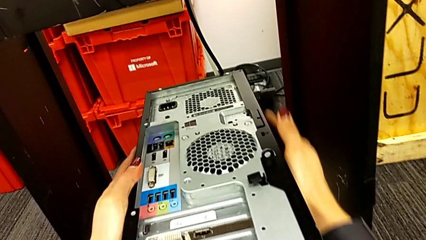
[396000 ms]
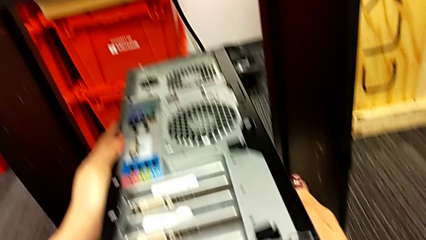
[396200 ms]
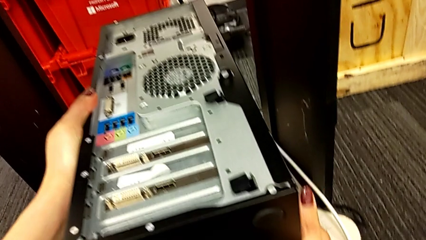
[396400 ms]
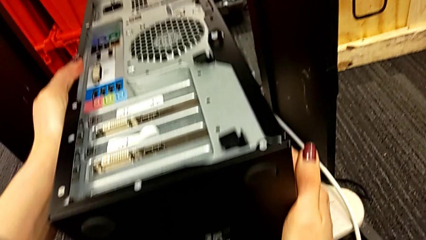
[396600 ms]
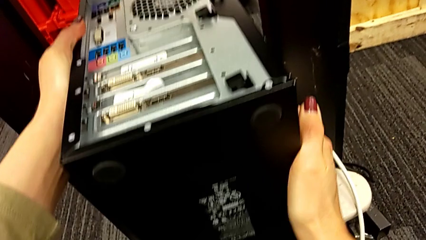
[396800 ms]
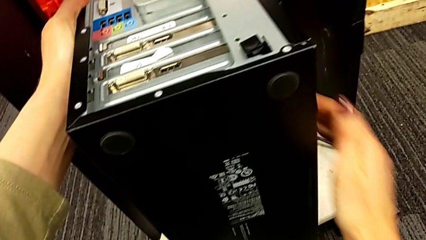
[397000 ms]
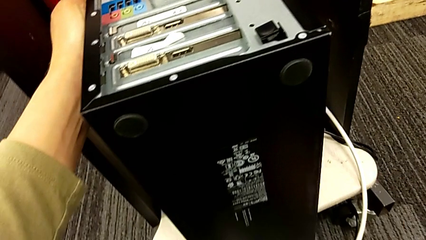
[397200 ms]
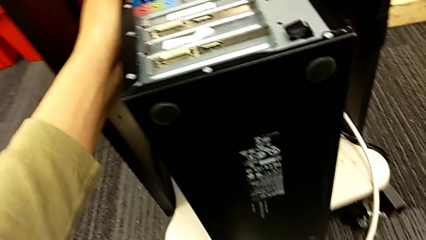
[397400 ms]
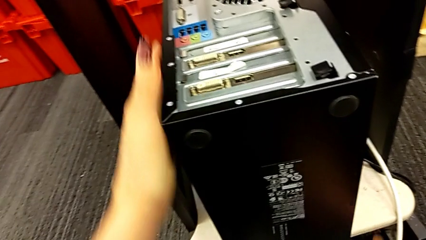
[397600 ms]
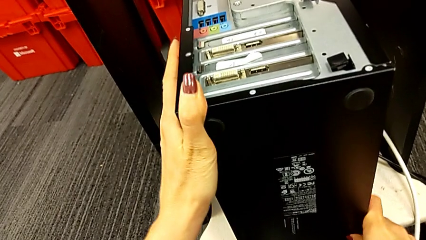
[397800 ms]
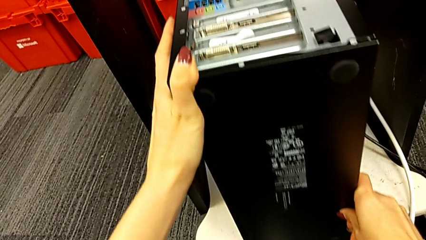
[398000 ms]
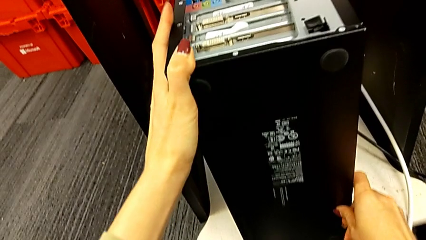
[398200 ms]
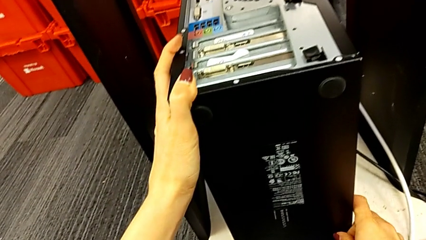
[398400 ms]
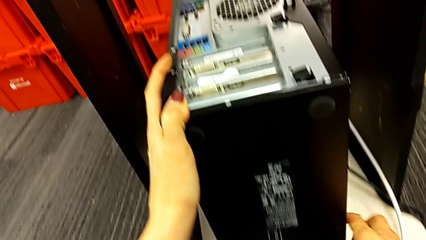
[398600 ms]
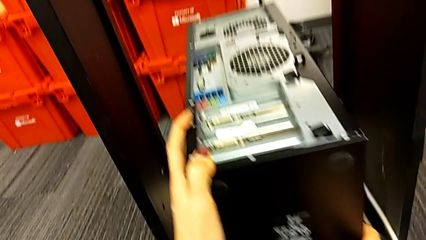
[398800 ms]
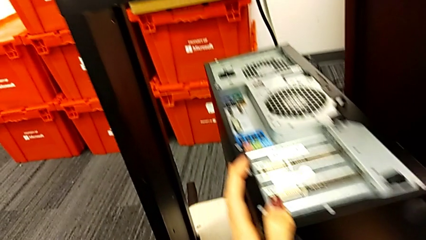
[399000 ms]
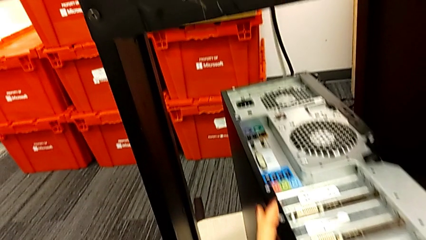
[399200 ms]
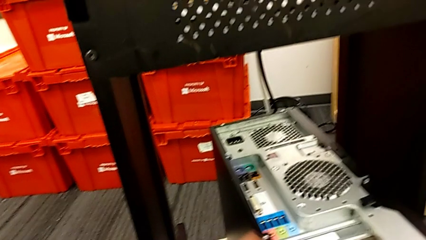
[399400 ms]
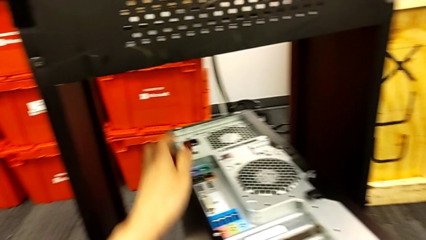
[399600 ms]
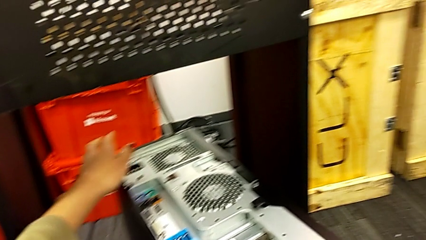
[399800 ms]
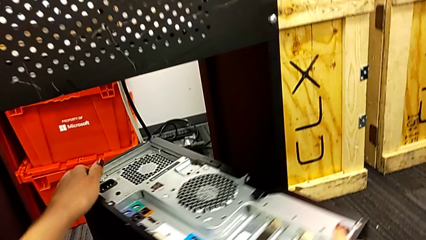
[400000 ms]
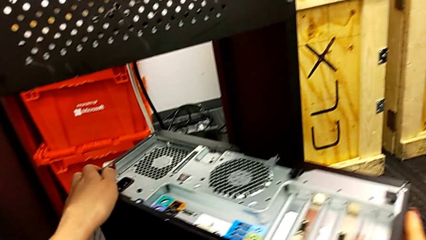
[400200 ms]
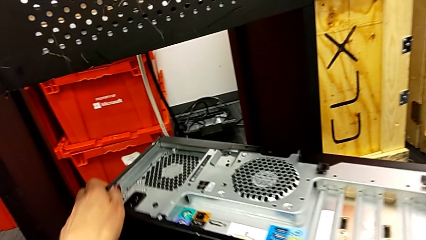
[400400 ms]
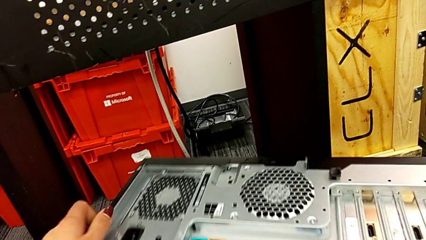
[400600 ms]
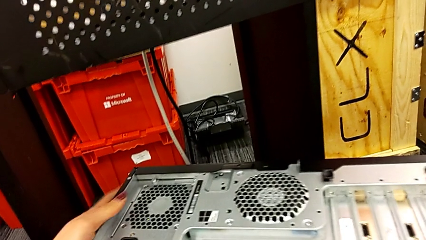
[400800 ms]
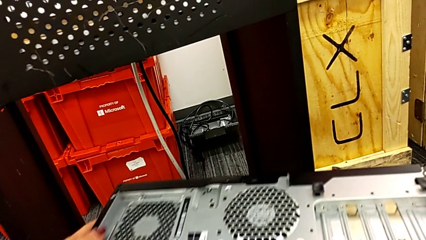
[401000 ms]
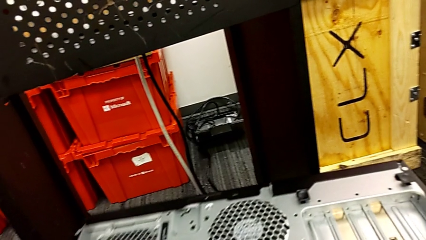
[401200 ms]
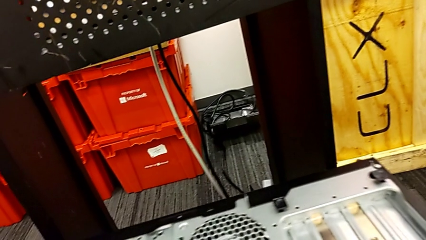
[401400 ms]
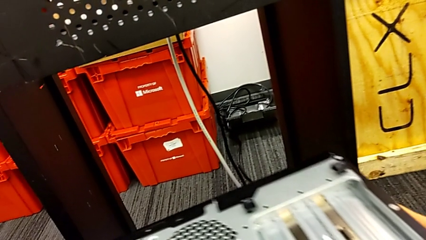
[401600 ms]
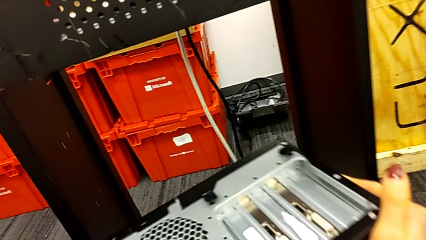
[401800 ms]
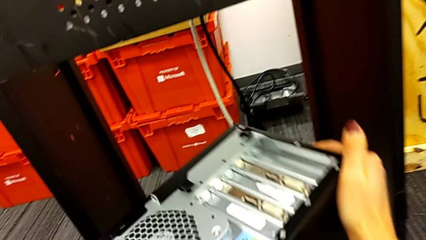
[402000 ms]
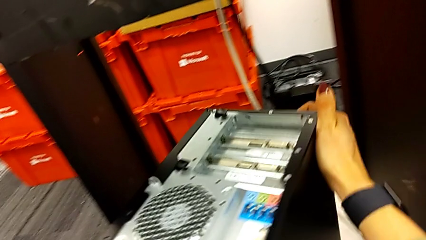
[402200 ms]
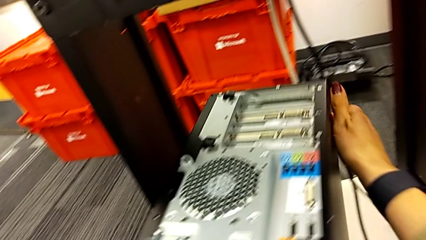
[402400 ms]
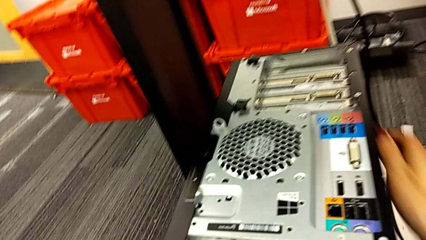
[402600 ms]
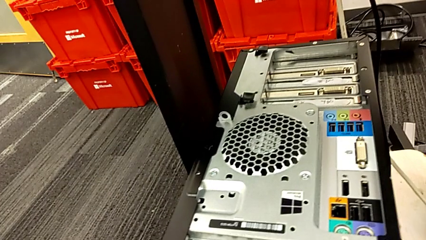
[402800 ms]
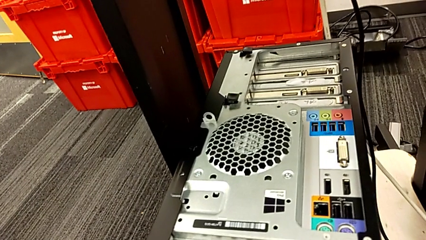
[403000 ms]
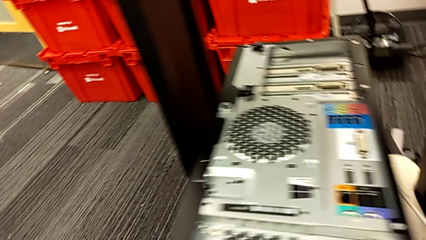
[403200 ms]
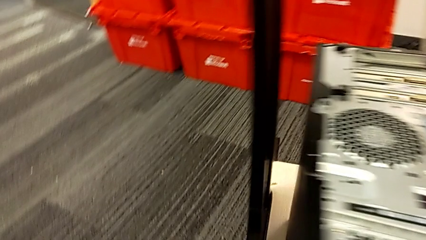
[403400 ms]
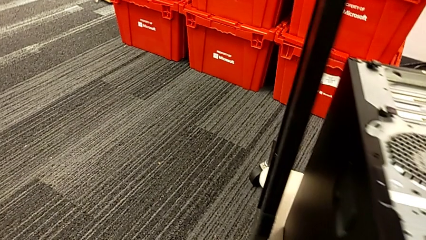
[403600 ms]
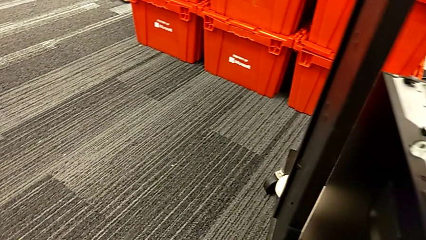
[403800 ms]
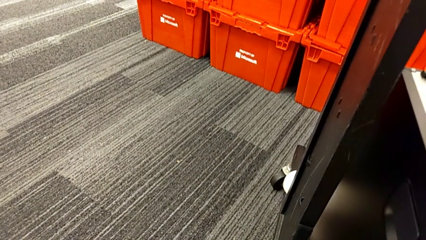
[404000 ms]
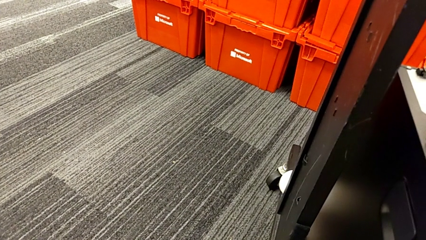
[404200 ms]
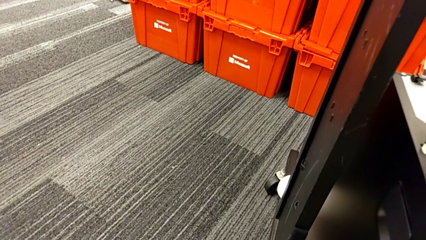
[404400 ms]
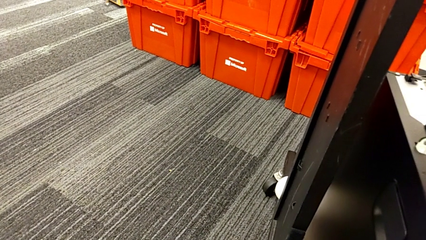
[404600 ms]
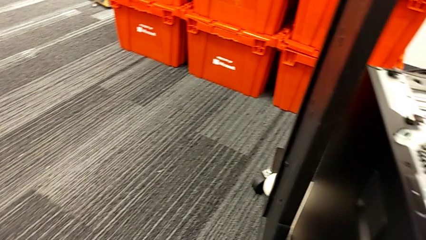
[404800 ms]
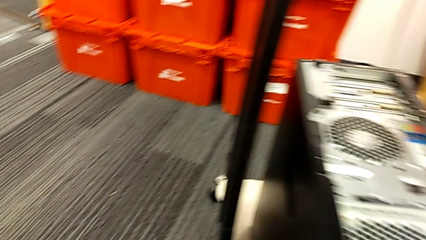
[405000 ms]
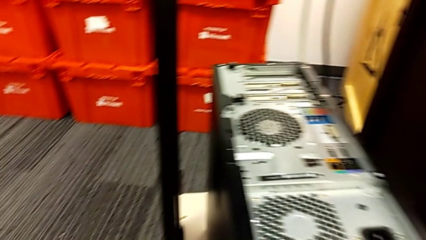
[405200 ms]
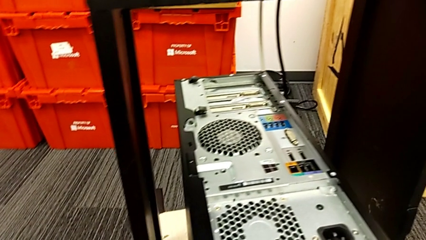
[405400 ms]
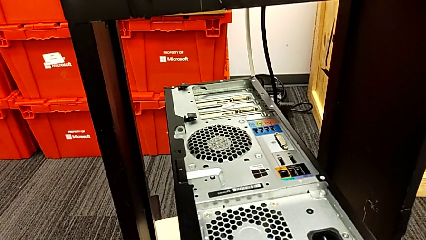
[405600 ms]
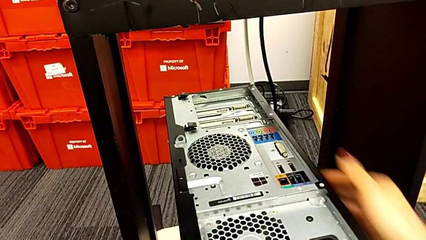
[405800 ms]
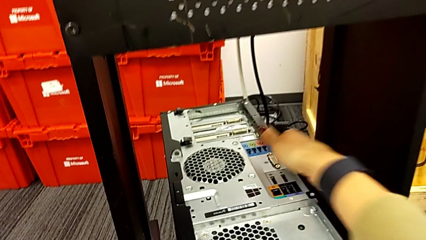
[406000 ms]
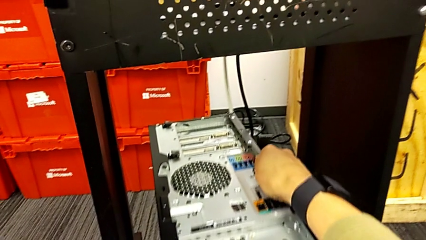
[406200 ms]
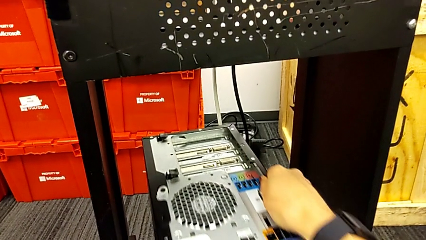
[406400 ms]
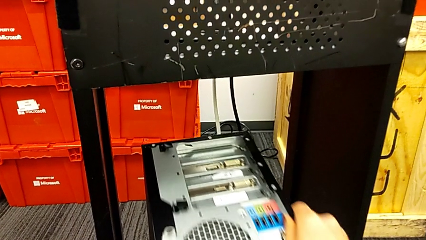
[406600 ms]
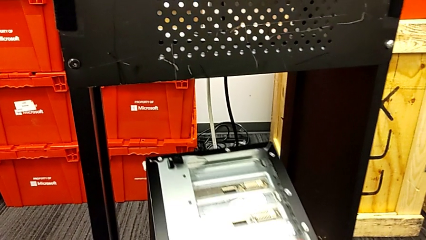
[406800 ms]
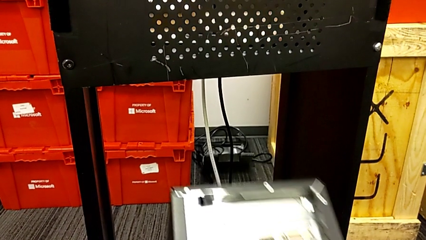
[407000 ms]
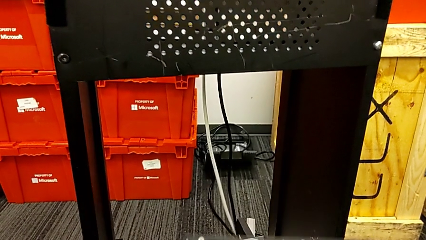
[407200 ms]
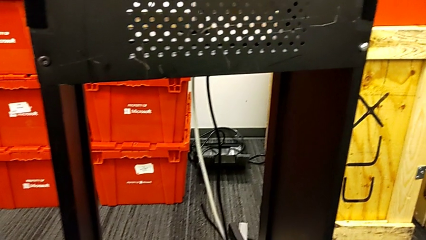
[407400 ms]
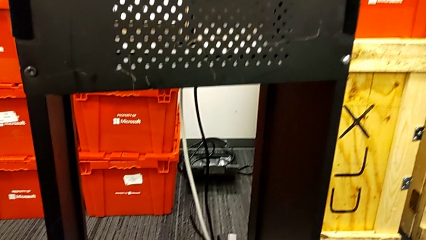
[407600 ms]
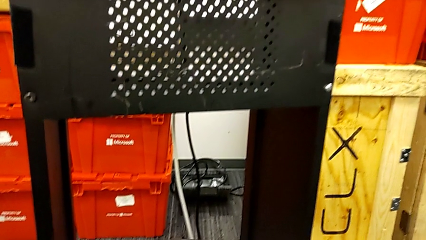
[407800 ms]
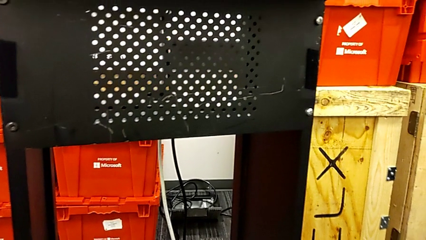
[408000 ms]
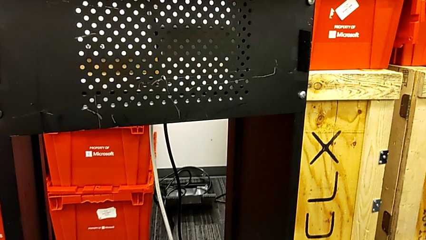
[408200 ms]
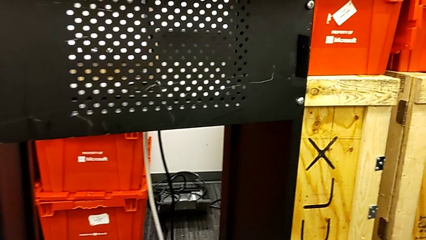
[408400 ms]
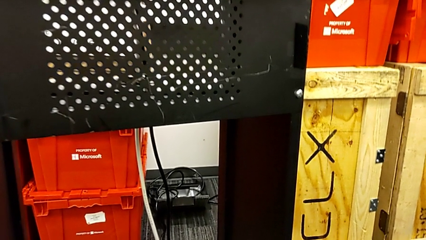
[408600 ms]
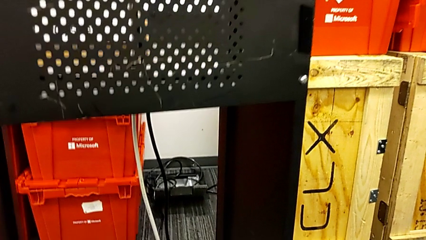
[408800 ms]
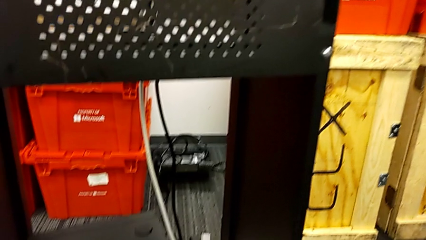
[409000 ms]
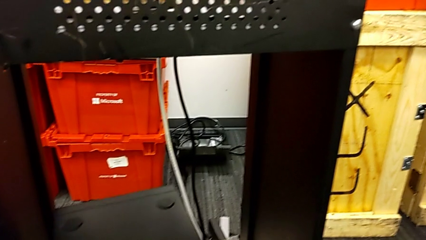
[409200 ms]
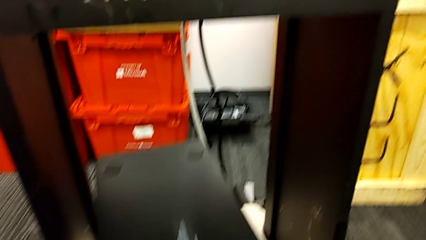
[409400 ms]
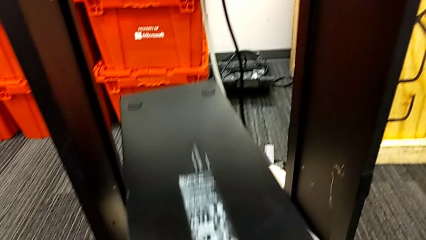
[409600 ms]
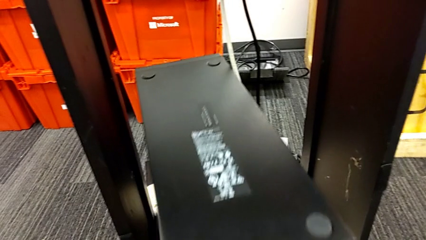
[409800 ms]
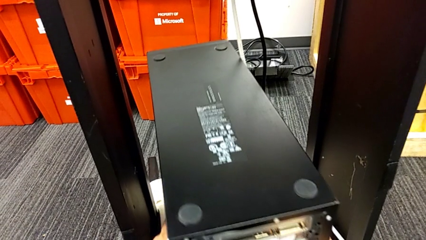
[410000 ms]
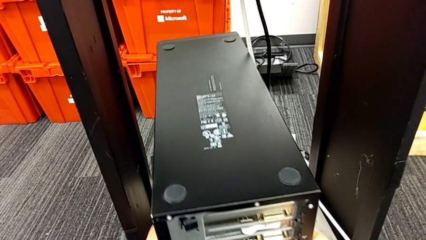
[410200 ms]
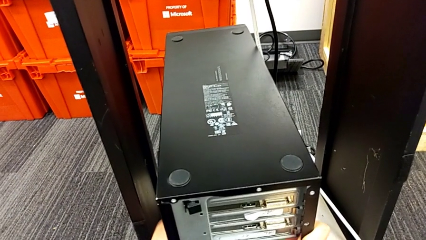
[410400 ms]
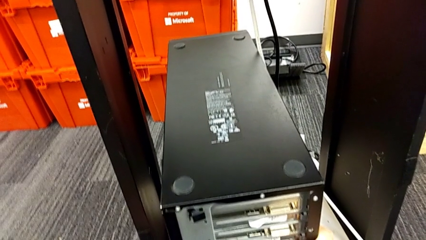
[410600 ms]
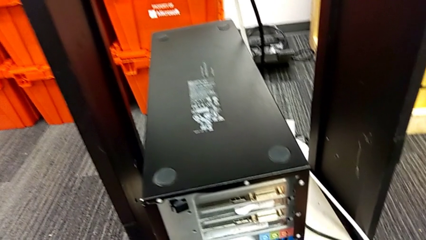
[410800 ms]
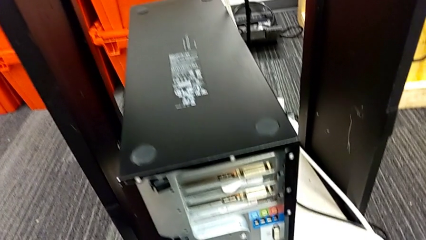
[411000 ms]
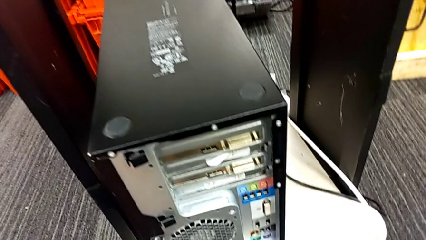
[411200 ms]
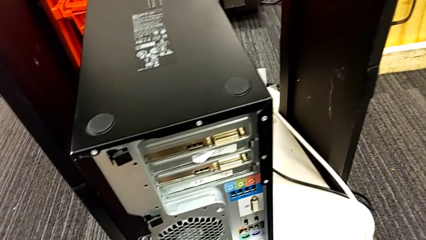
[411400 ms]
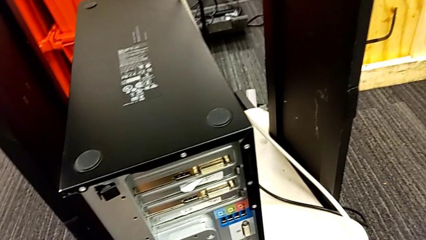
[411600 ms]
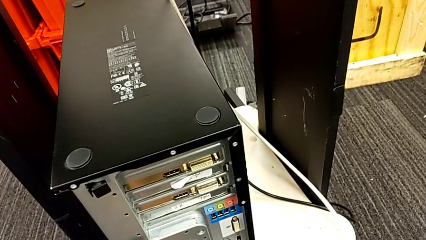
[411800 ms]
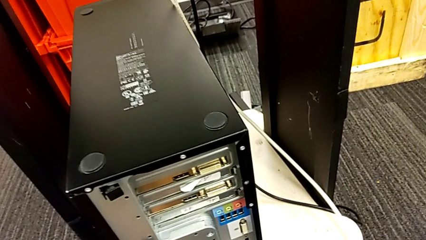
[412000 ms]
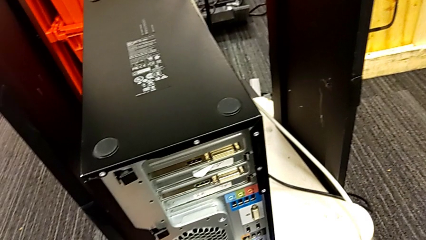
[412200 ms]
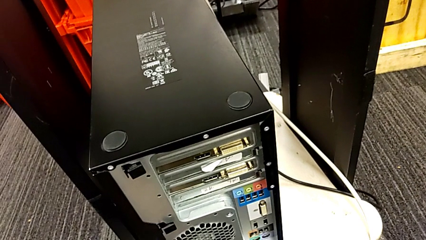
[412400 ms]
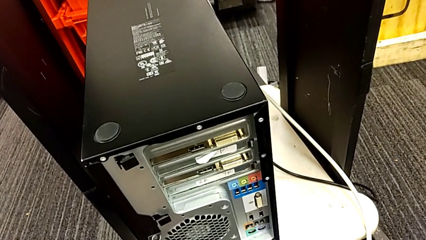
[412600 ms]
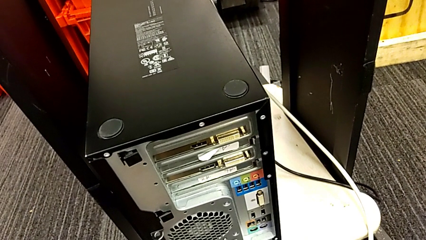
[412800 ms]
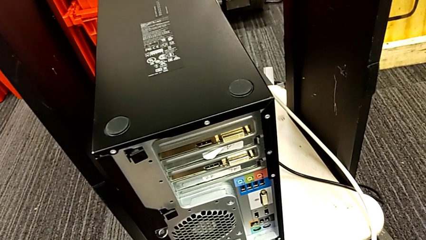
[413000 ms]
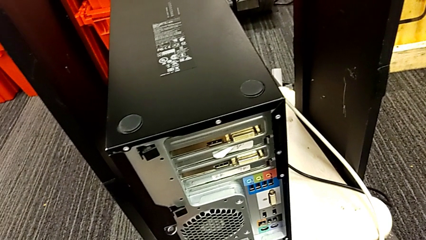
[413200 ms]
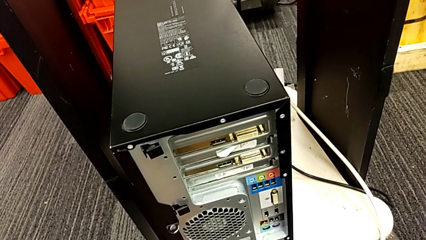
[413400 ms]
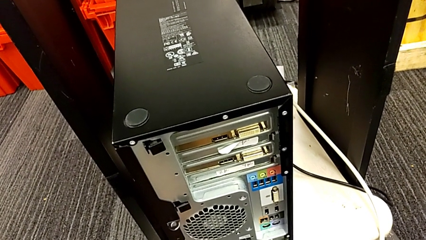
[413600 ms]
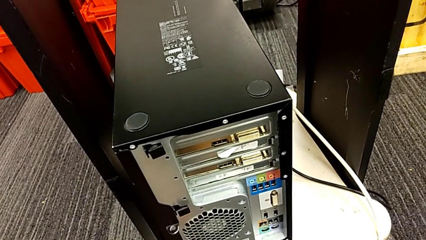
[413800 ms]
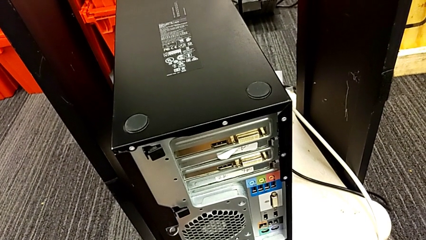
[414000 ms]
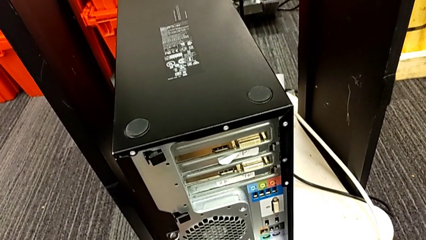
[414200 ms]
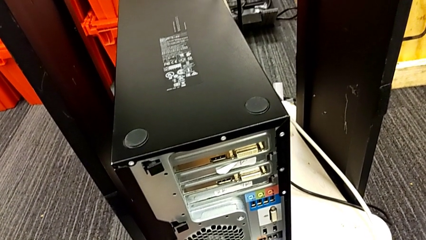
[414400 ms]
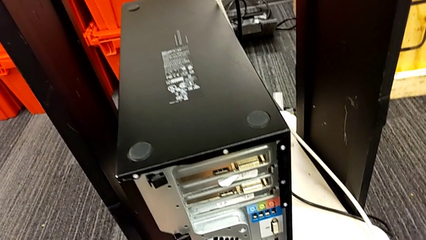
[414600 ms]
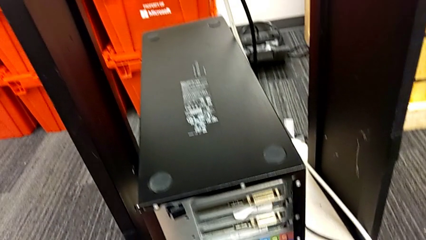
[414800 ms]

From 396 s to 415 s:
The camera wearer is placing the computer tower on the shelf. They slide the computer tower, rotate it, pull it and wrongly slide it to a wrong side.
